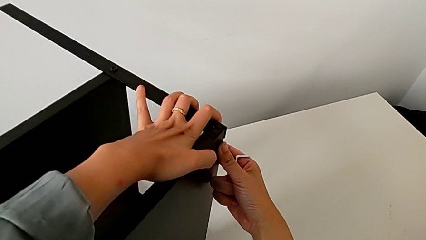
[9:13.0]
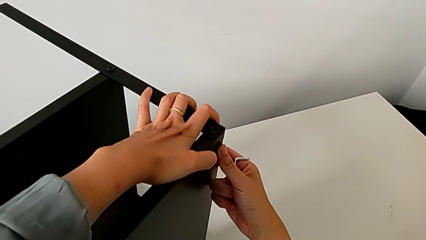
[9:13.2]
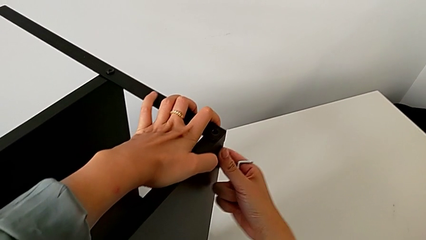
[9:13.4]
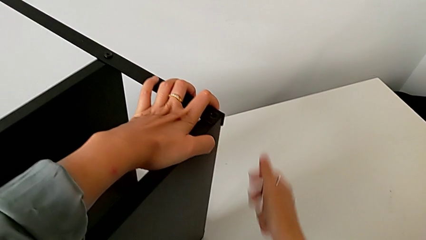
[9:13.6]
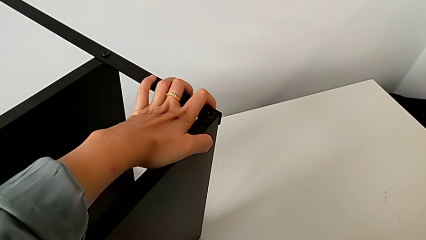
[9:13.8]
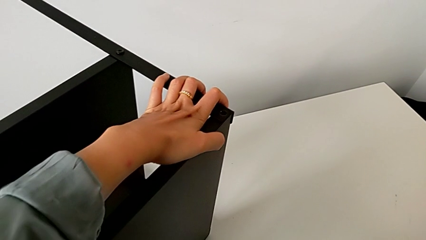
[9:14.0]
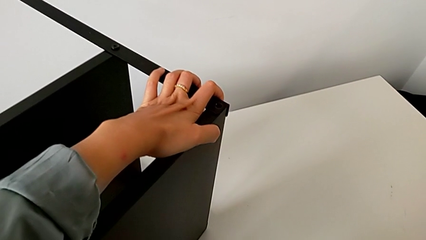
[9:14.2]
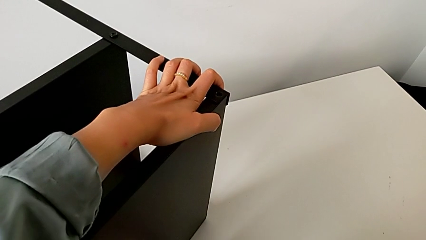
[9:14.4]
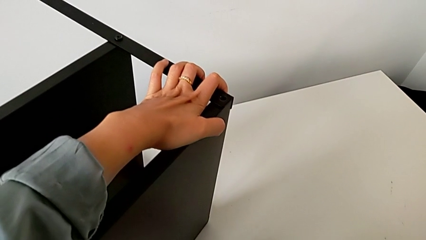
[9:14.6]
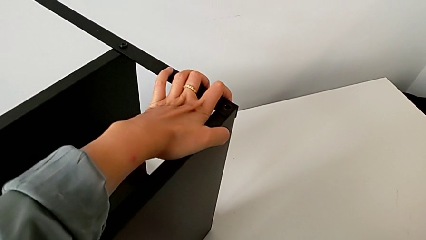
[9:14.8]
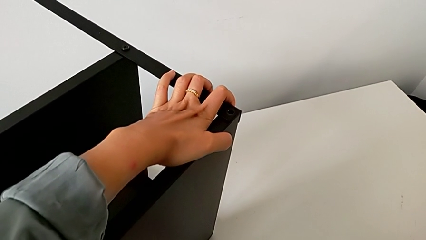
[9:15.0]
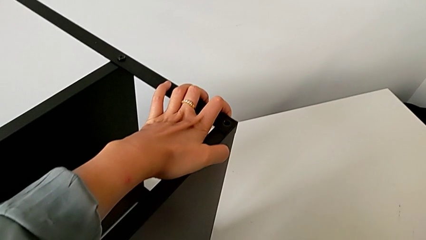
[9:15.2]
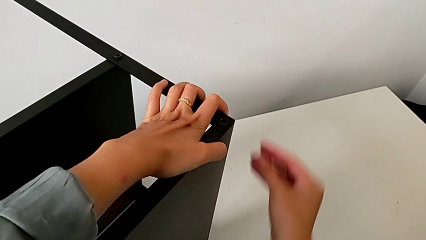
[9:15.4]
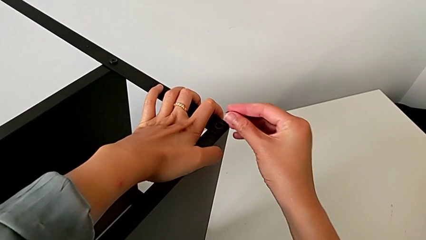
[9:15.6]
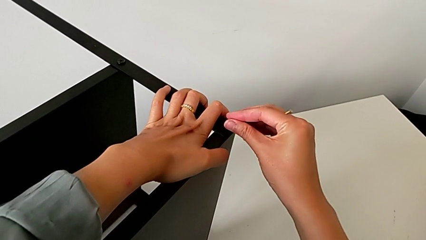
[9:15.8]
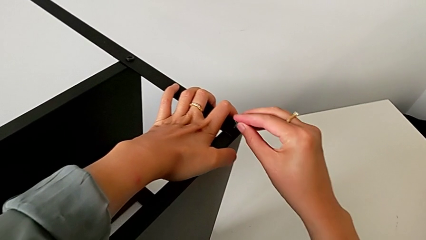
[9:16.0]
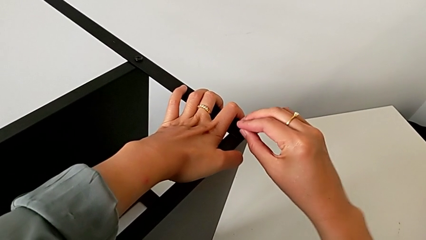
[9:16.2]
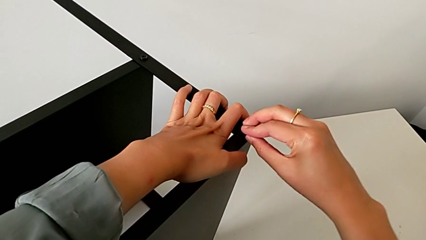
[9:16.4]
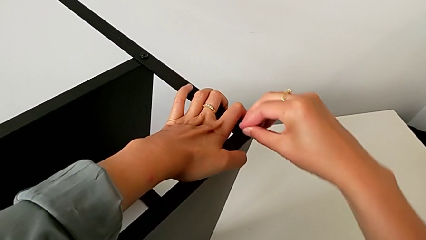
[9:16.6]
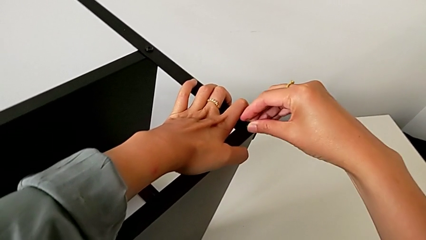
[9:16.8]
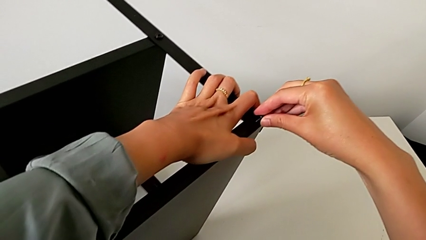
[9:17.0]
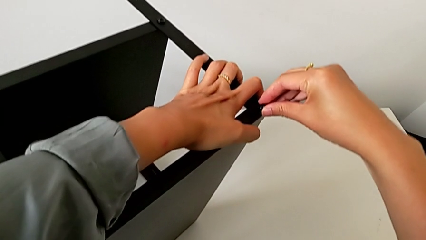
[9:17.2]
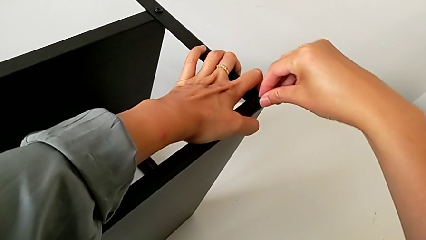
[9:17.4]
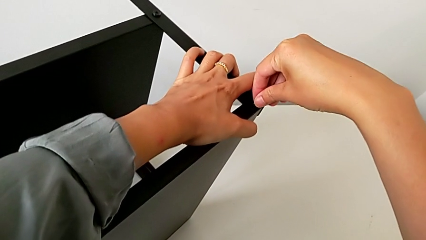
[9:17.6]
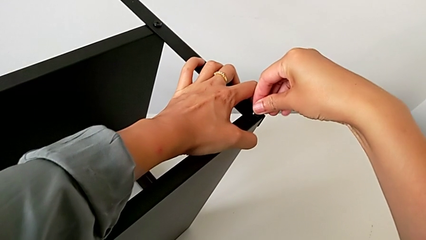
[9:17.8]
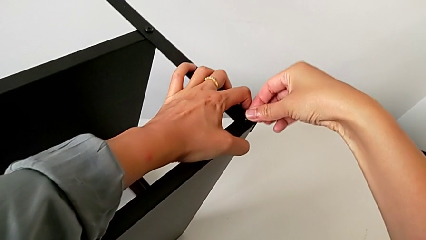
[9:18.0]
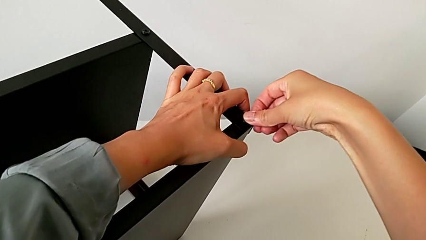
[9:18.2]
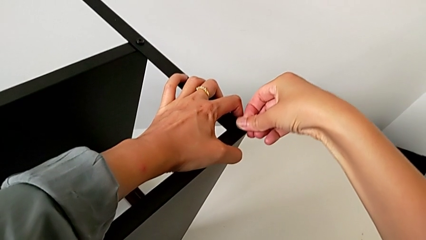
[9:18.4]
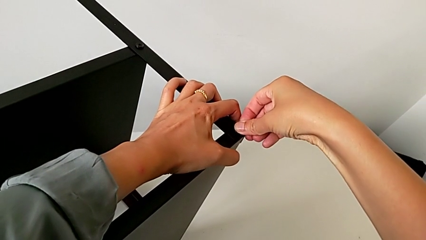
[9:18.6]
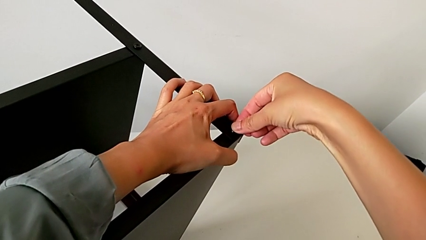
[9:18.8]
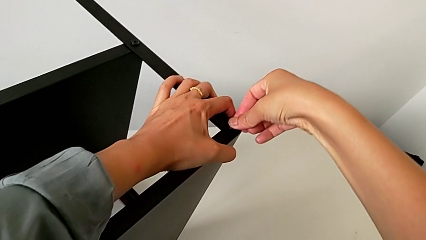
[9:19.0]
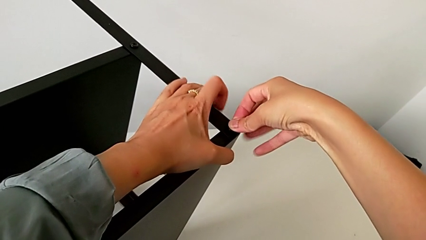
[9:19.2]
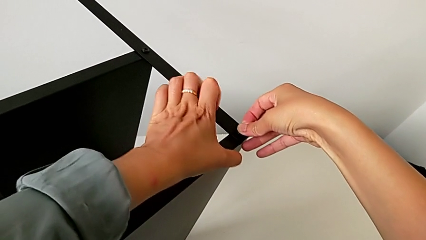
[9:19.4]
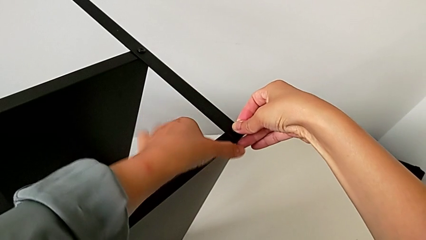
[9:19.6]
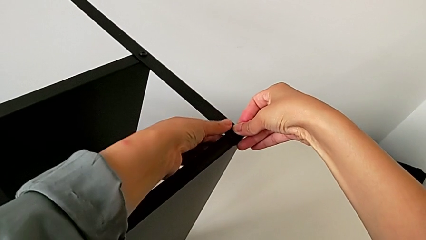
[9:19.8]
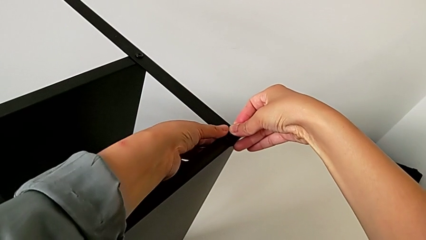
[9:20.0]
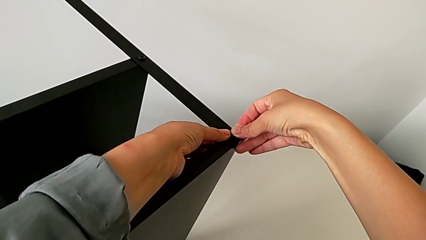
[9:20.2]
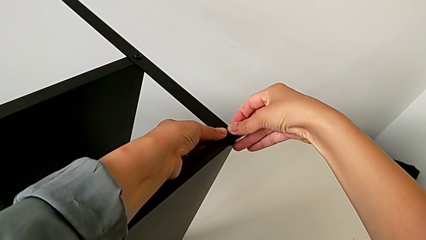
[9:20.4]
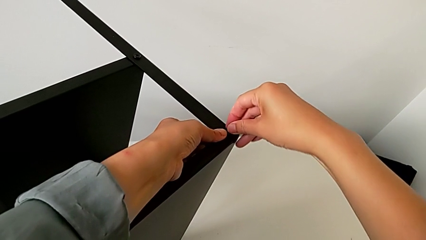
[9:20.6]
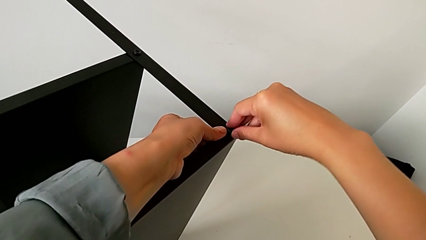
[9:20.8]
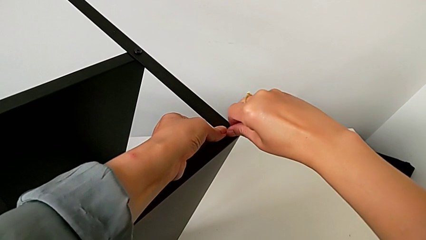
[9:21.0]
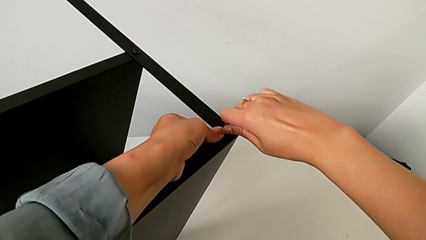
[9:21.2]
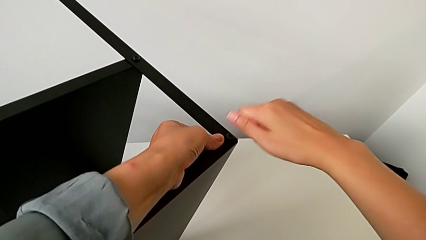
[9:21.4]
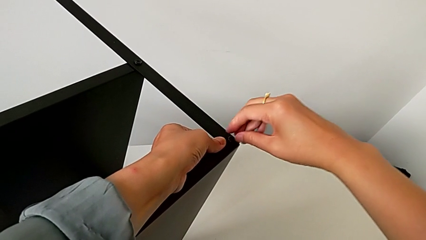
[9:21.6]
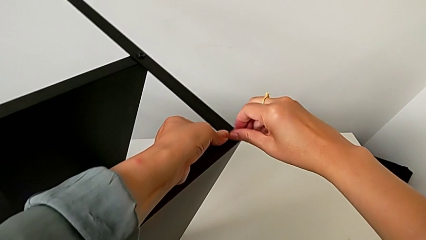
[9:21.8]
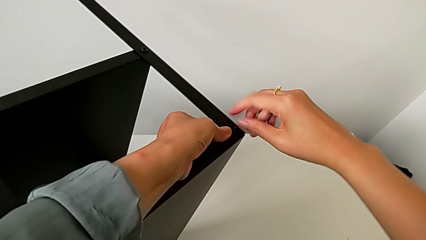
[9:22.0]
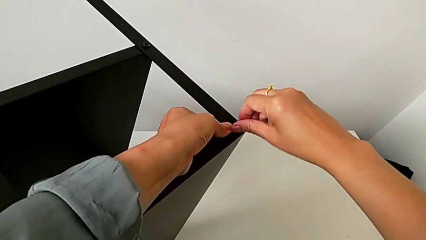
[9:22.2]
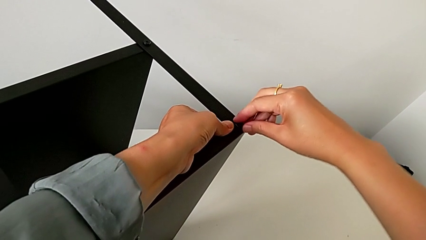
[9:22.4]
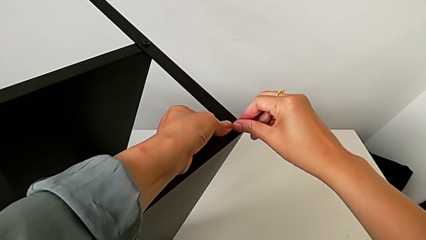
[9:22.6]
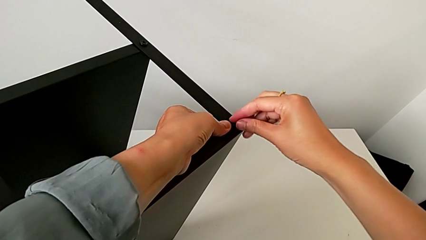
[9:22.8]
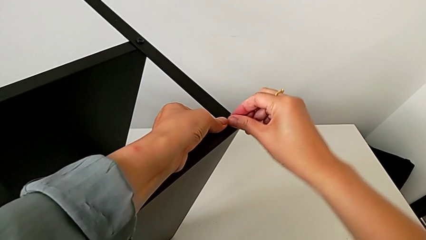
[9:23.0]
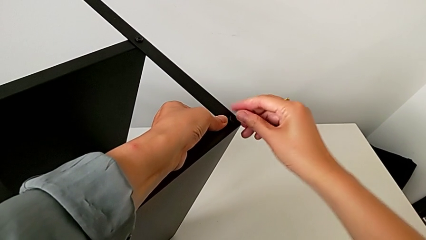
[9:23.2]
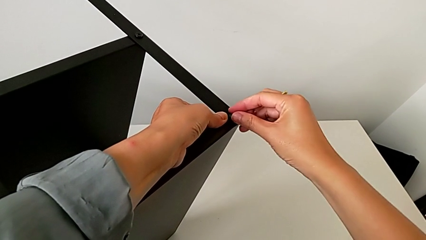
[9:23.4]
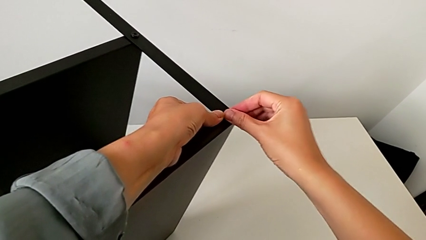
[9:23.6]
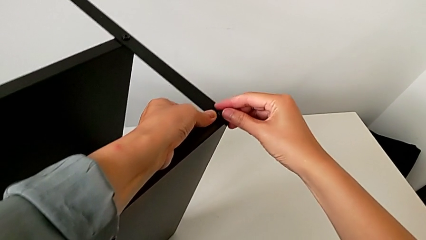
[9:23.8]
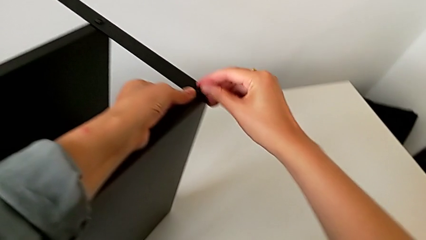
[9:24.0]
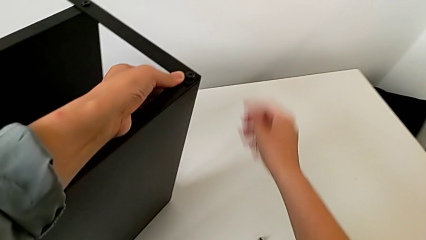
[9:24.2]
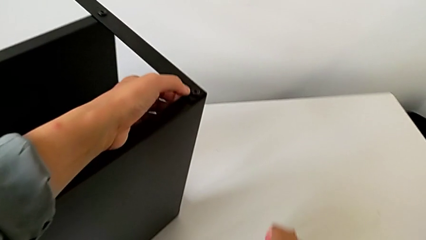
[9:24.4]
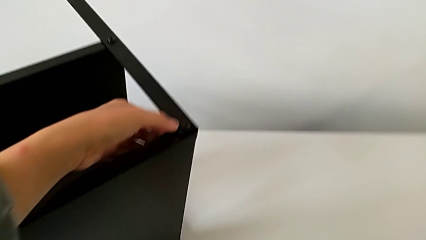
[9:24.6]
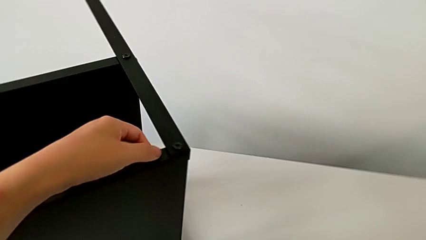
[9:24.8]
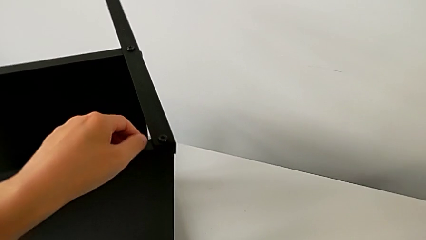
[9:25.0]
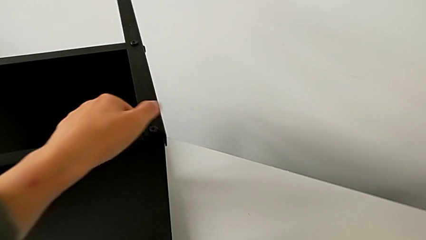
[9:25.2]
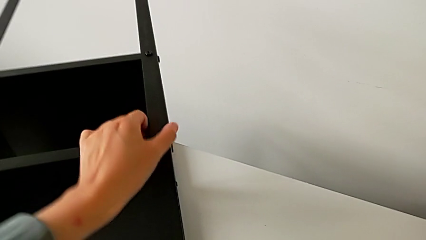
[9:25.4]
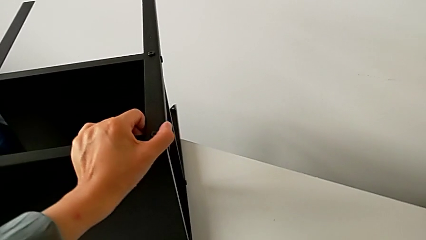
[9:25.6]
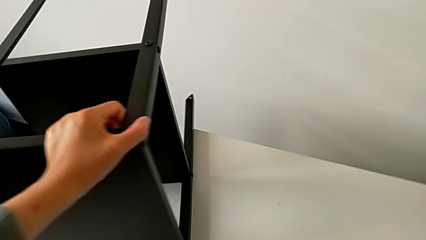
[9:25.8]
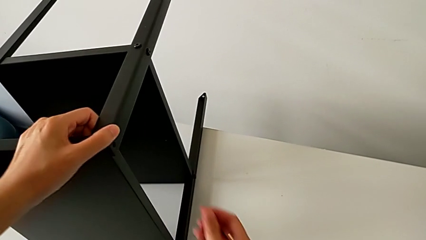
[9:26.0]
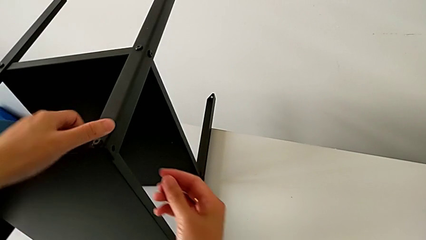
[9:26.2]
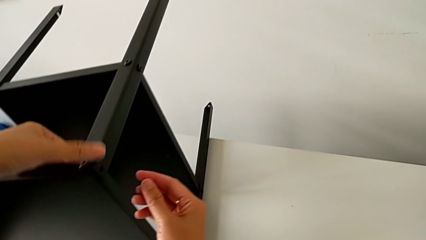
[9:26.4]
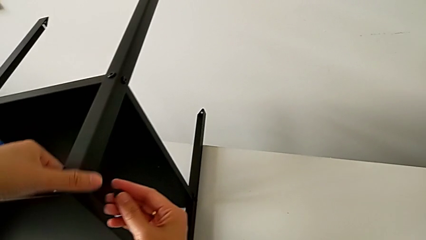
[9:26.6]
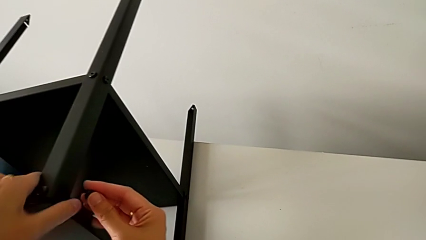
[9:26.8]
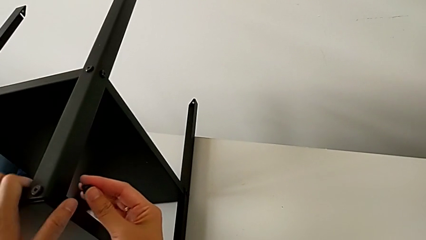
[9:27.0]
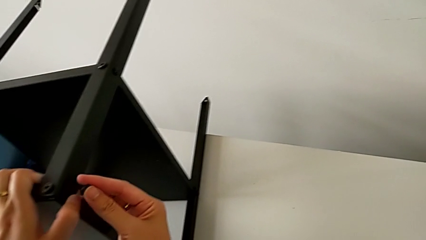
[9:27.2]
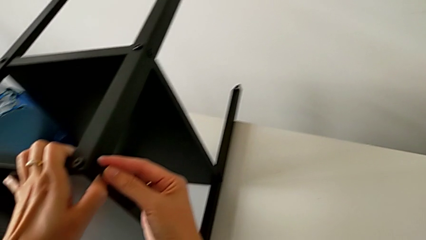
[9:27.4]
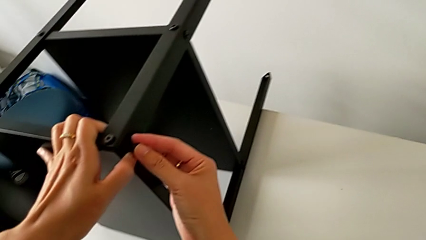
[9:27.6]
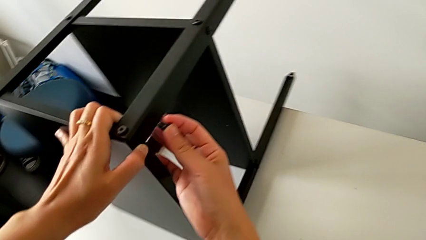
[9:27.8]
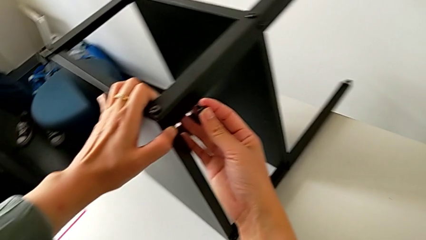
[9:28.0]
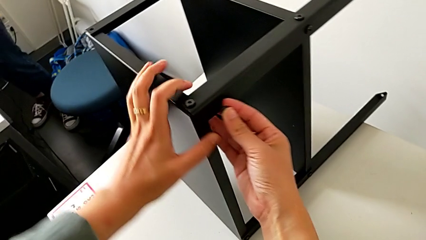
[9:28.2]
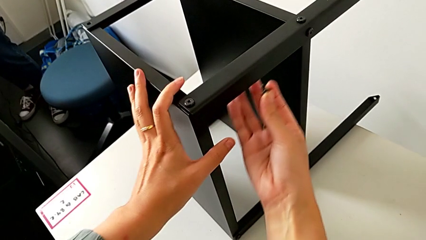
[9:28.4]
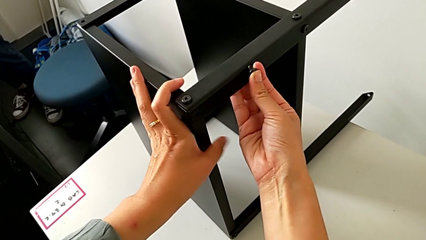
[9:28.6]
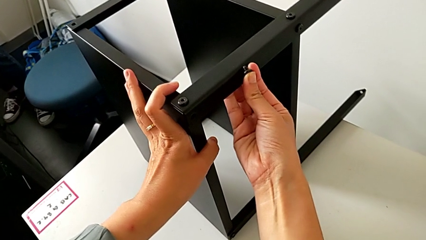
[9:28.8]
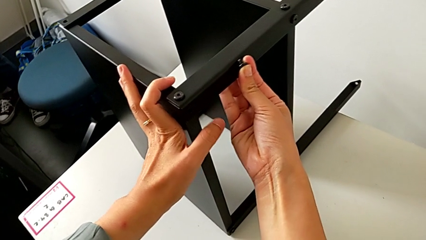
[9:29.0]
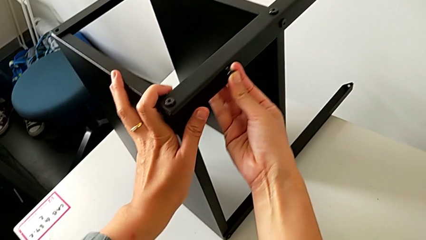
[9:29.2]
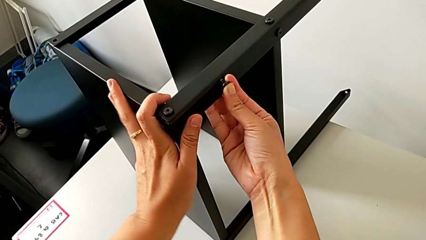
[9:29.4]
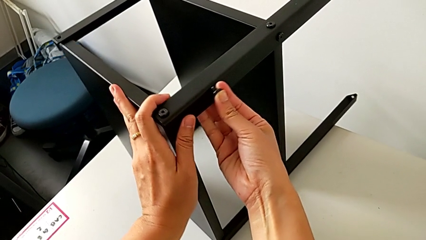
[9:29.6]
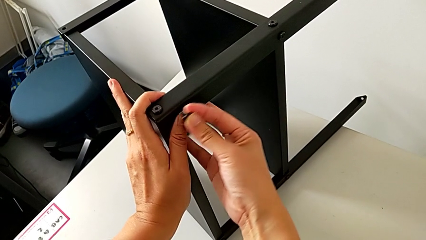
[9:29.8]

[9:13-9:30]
The camera wearer is assembling the third leg onto the top tray. They hold the top tray with the left hand, place the Allen wrench, grab the hex socket head, approach the top tray, insert the hex socket head with the right hand, grab the nightstand with the left hand, screw the hex socket head, grab it, slide the nightstand with the left hand, approach the top tray with the right hand and slide the nightstand.
